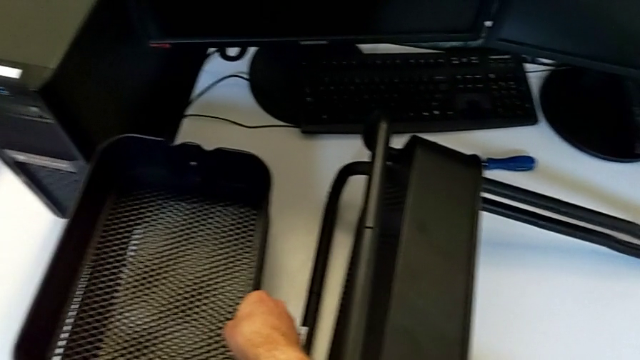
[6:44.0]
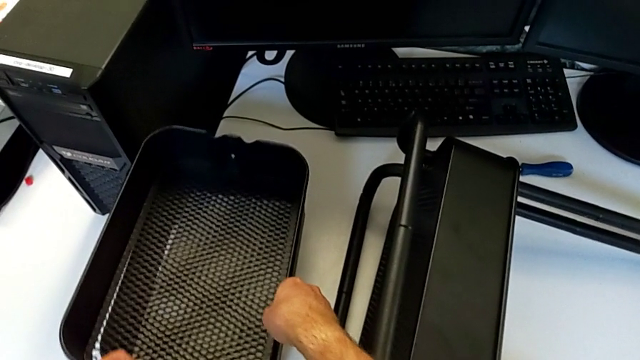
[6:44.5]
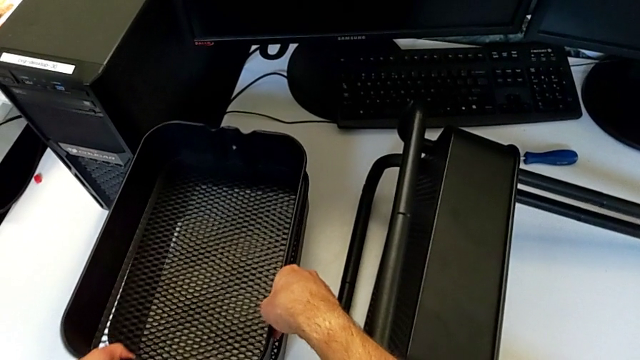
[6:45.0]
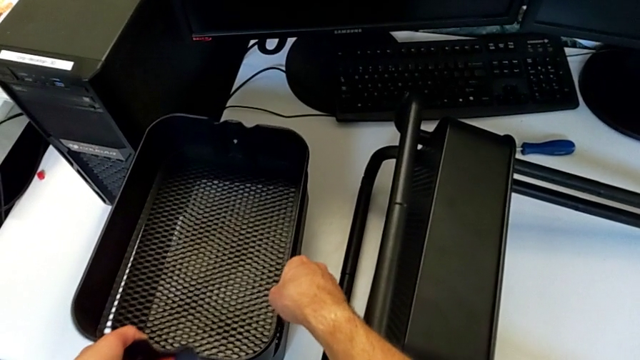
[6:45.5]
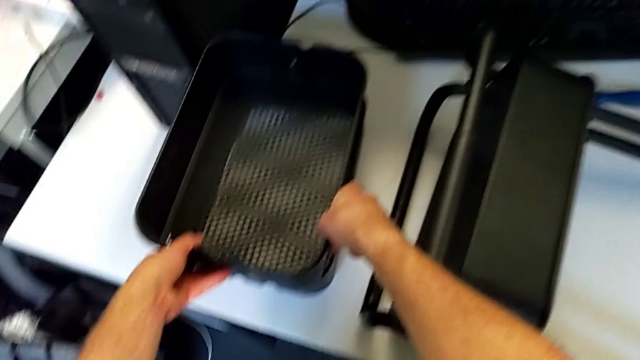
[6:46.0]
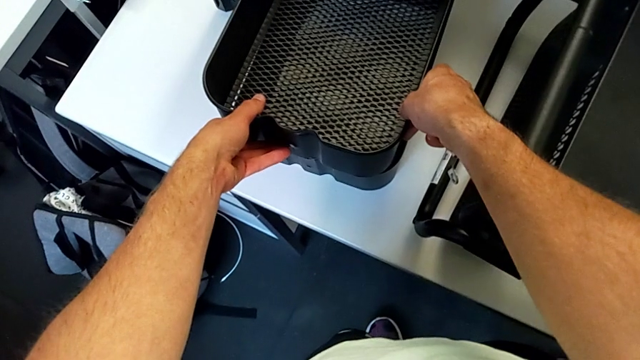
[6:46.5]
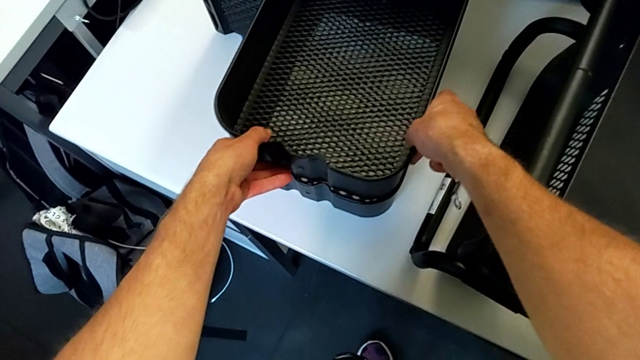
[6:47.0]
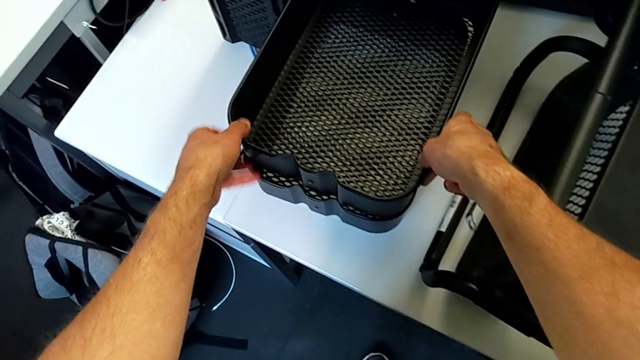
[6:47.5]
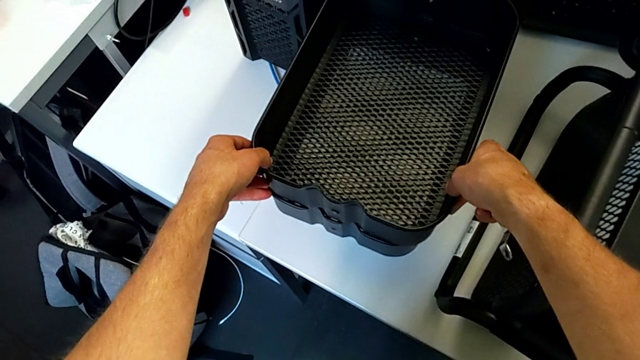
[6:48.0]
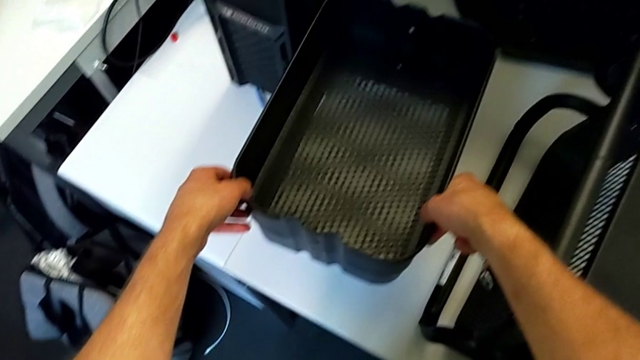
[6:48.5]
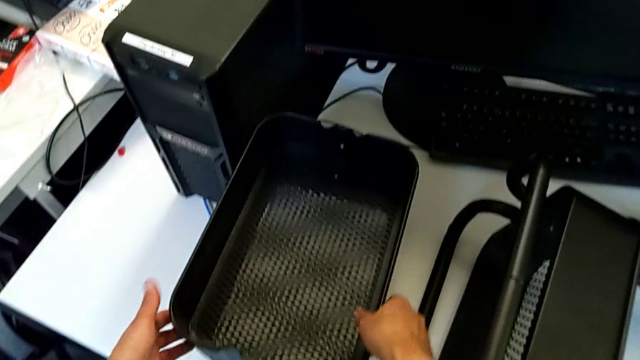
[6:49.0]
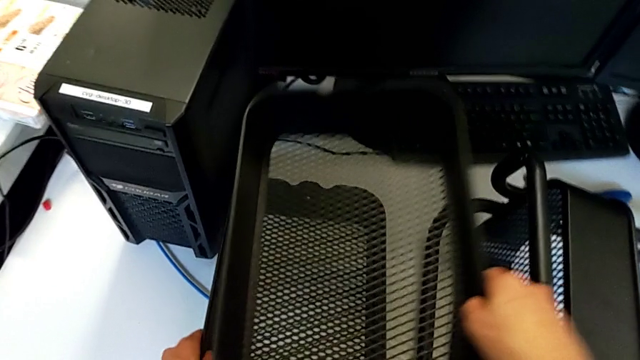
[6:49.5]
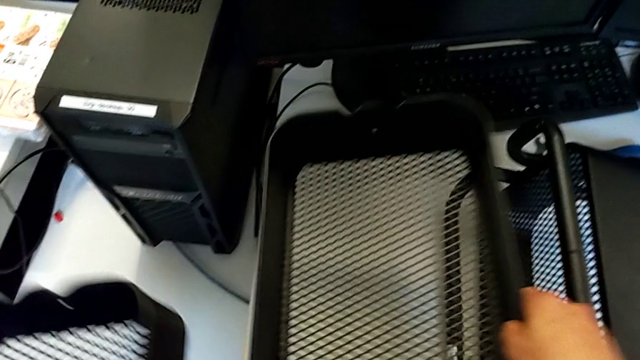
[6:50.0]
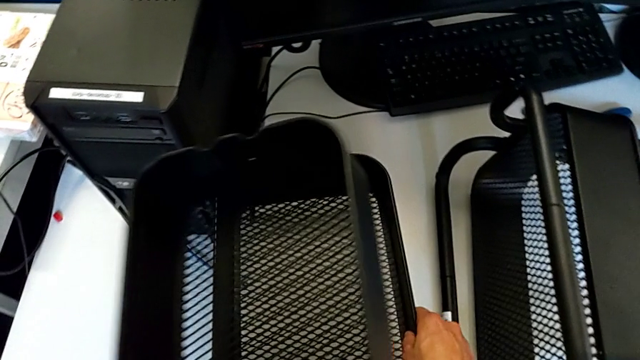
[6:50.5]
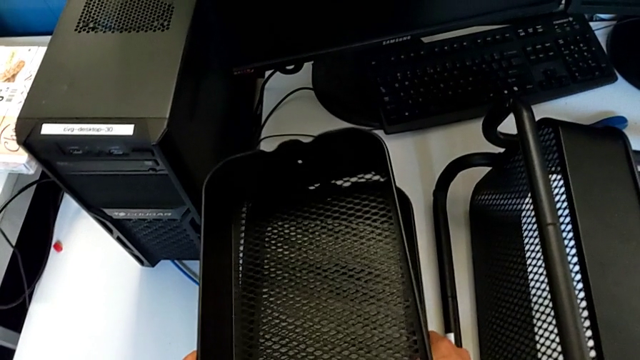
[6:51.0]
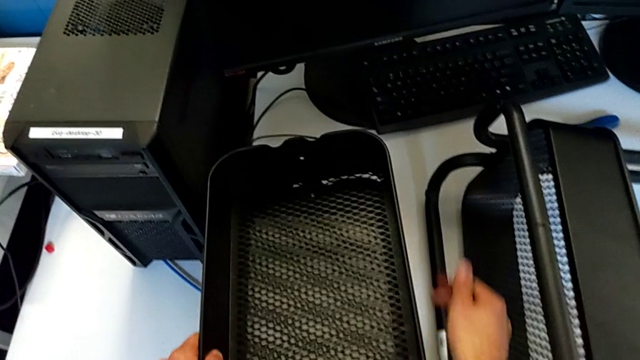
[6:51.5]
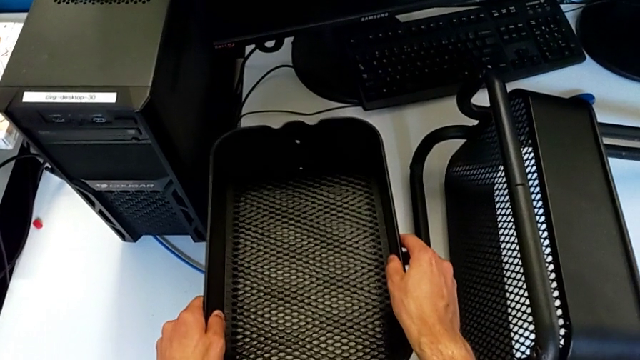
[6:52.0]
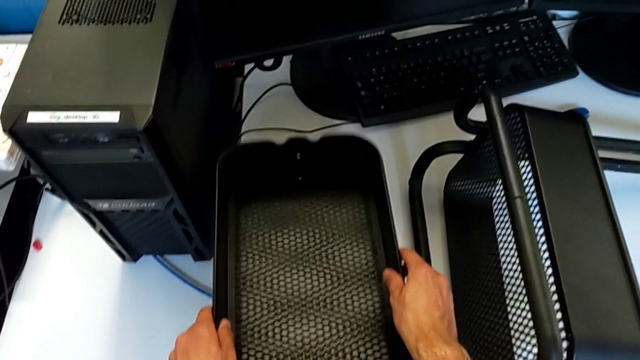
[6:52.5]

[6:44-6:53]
The camera wearer is removing the second grid tray. They keep placing the middle grid tray.

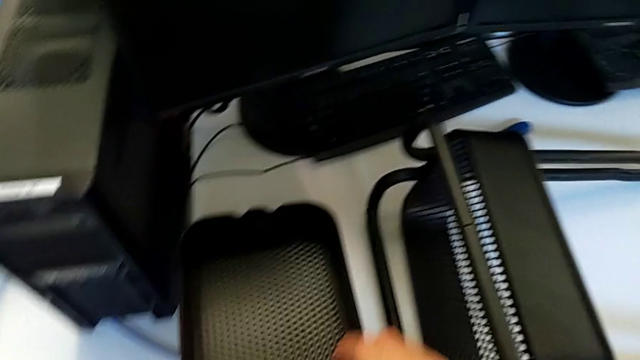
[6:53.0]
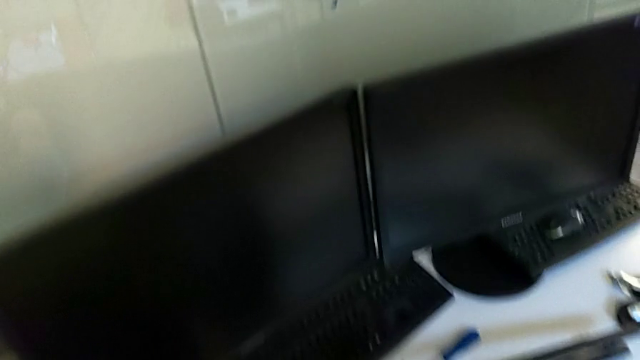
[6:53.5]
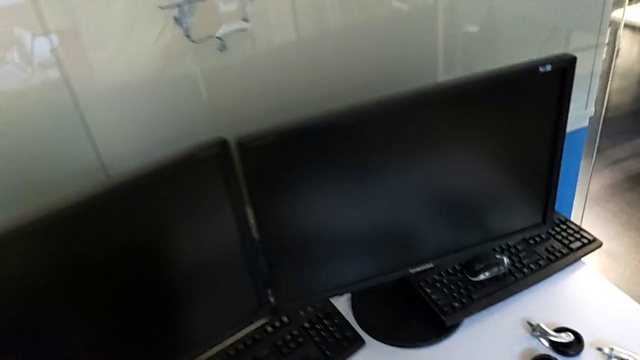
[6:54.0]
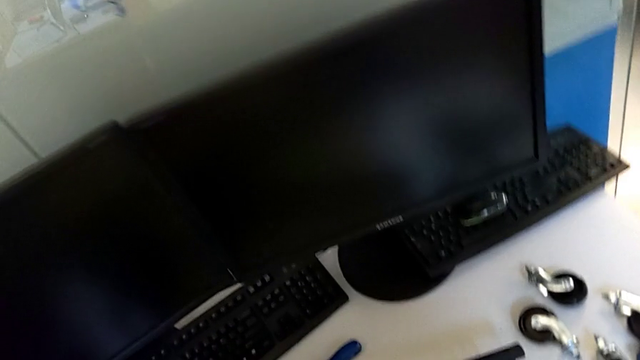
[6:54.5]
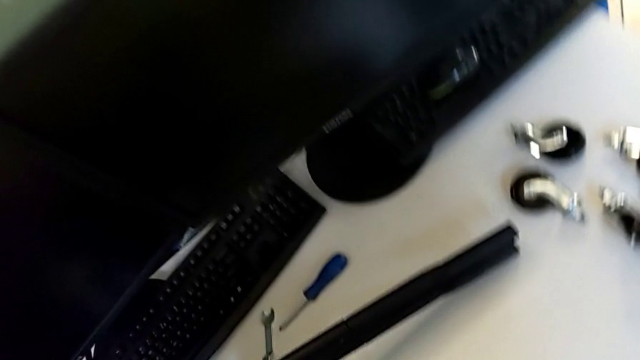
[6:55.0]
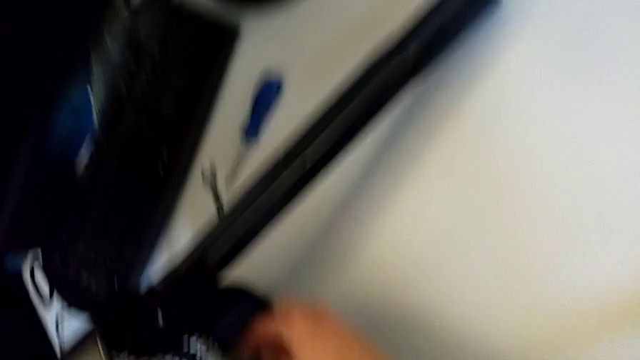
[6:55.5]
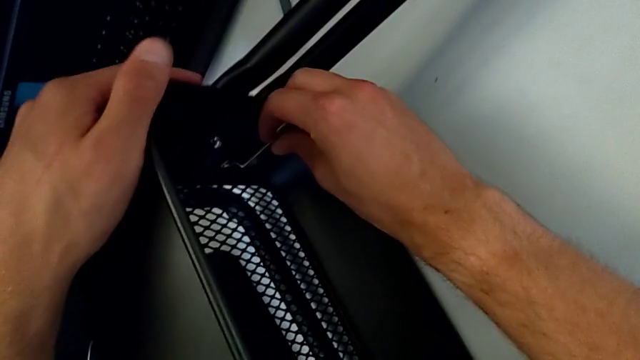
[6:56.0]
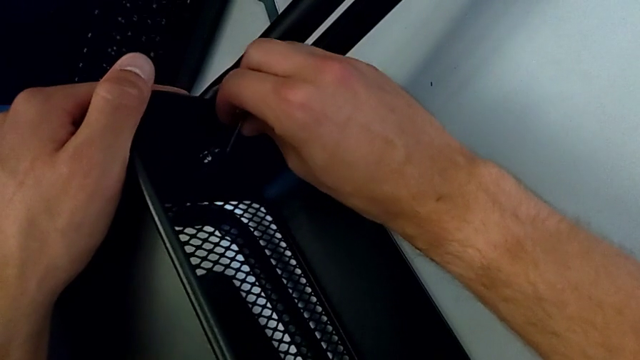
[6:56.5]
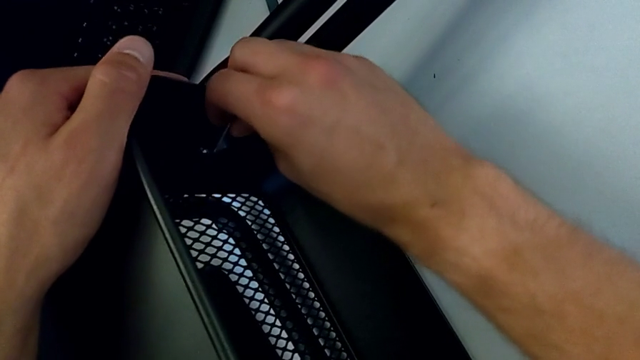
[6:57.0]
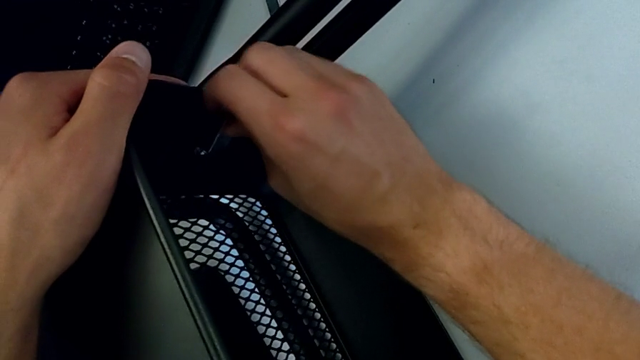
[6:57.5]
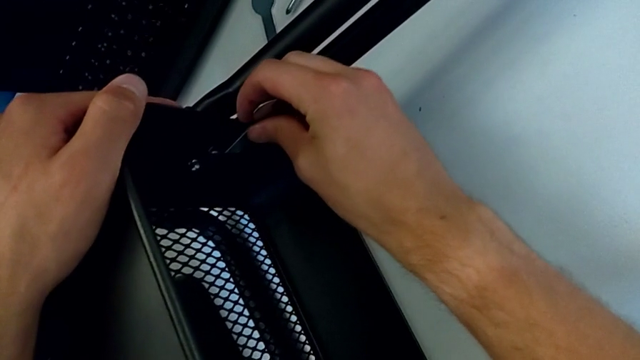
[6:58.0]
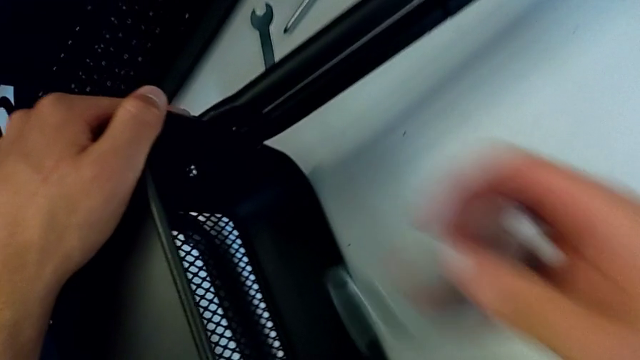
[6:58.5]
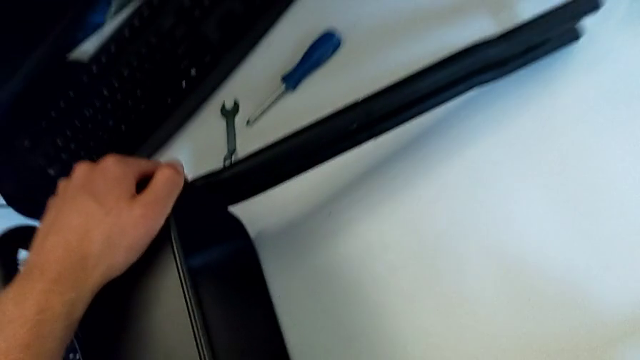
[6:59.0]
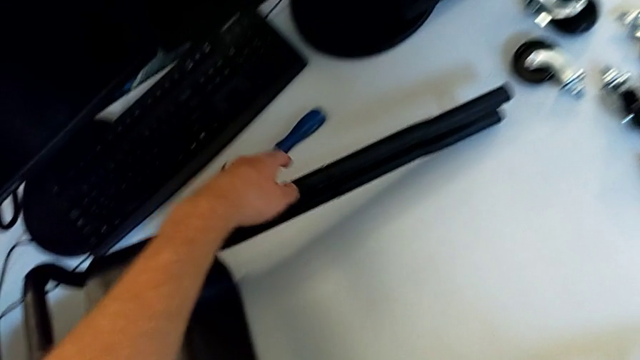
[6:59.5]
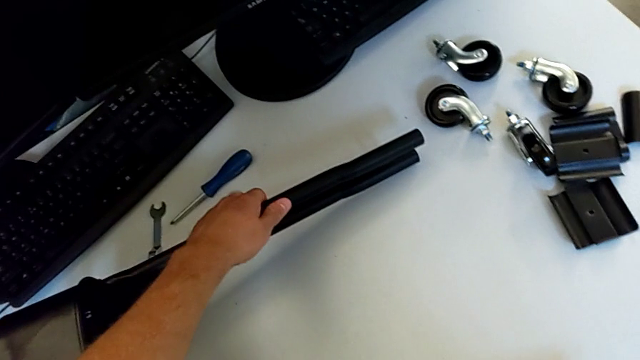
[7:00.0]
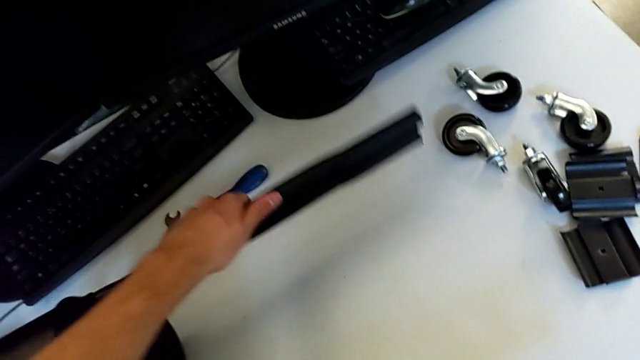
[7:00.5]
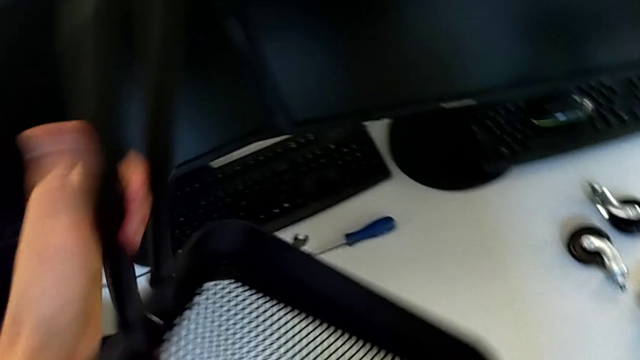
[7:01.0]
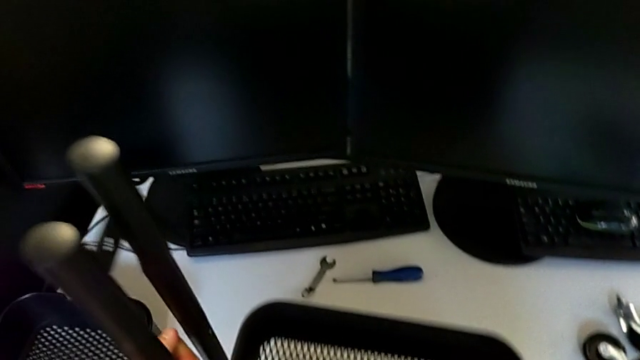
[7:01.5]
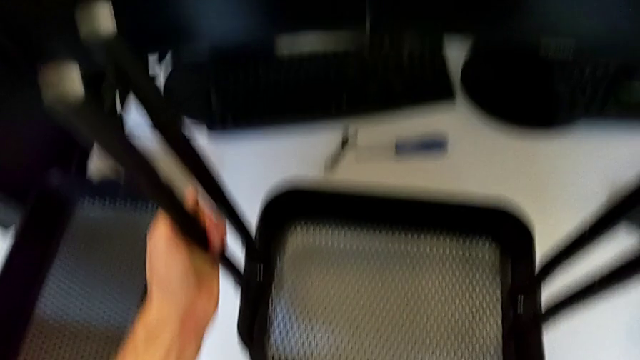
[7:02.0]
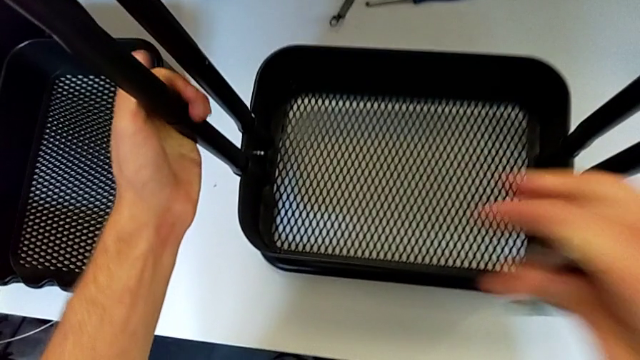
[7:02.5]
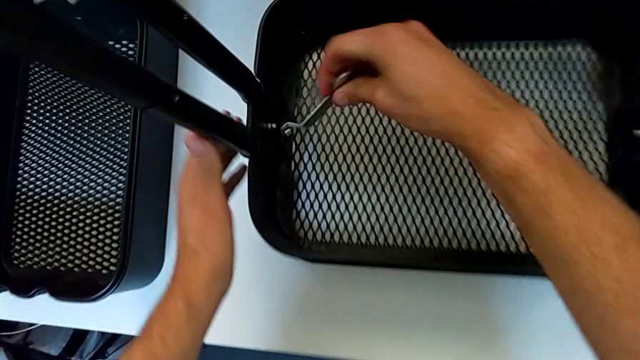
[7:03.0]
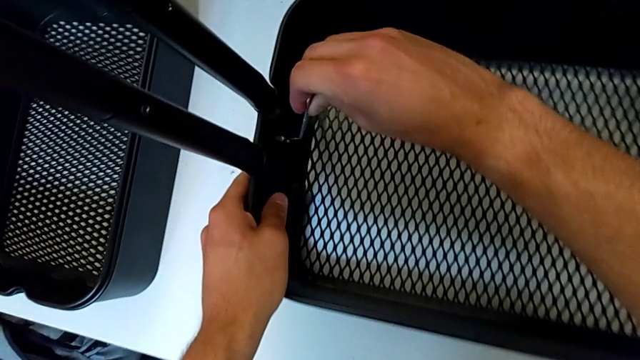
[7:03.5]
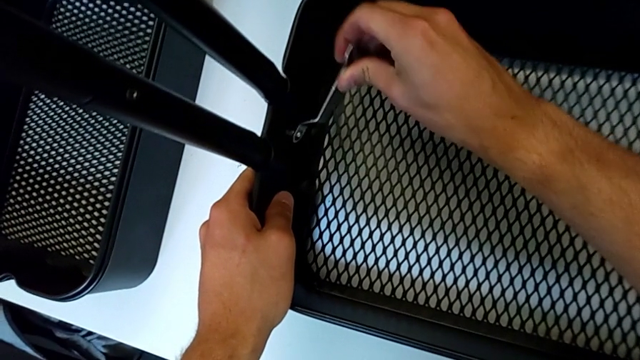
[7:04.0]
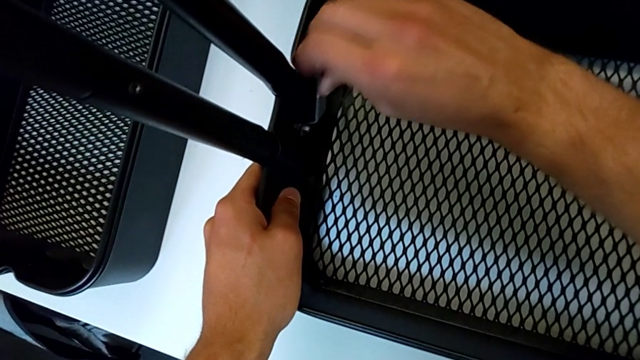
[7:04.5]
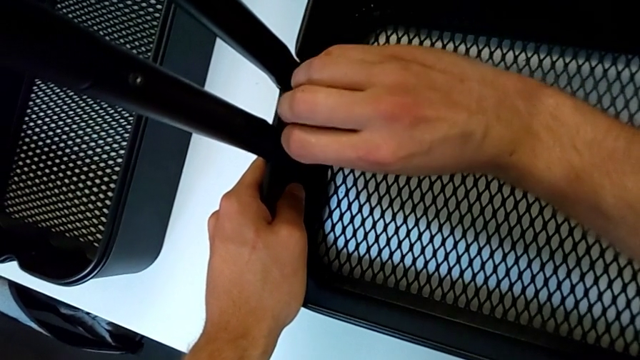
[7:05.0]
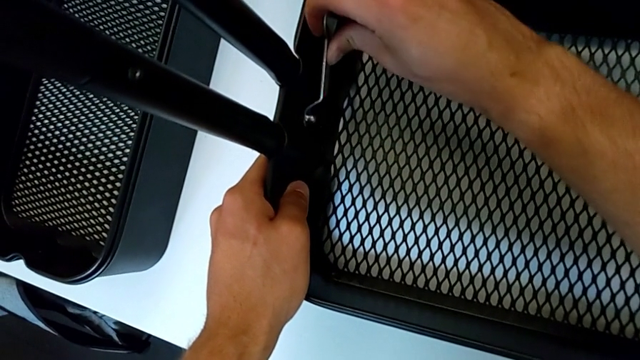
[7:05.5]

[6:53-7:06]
The camera wearer is disassembling the first bolt from the bottom grid tray. They wrongly insert the hexagonal wrench, withdraw it, wrongly rotate the utility cart and insert the hexagonal wrench.
